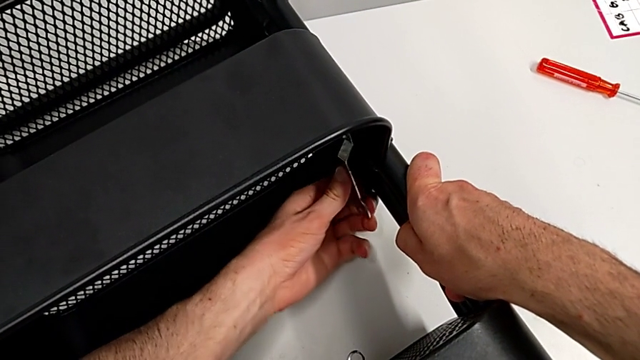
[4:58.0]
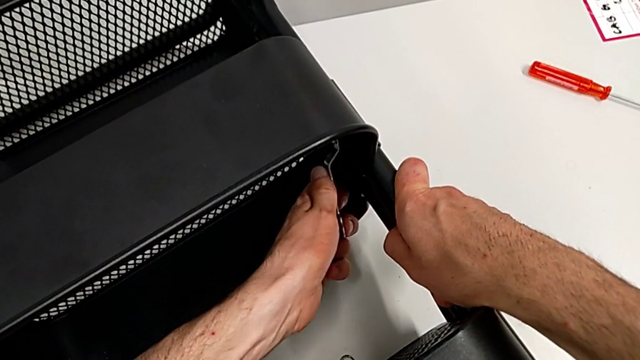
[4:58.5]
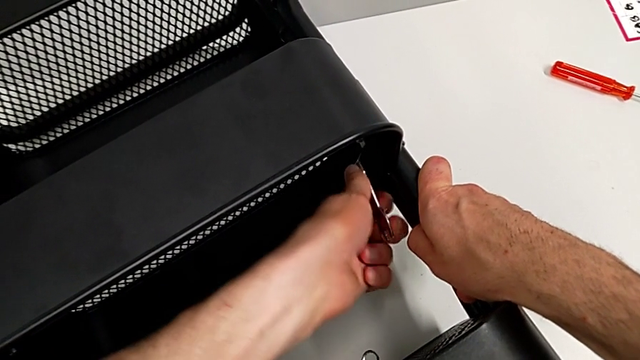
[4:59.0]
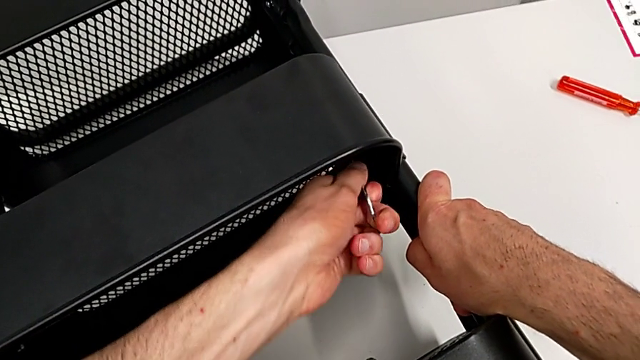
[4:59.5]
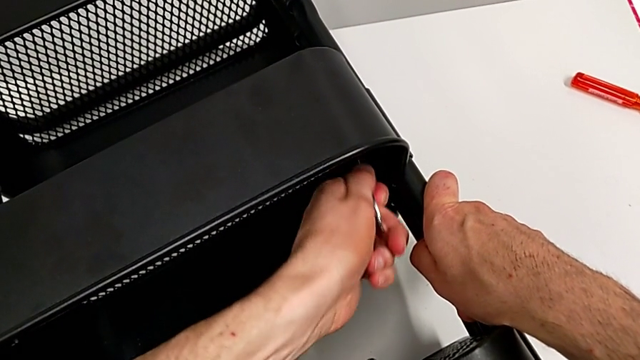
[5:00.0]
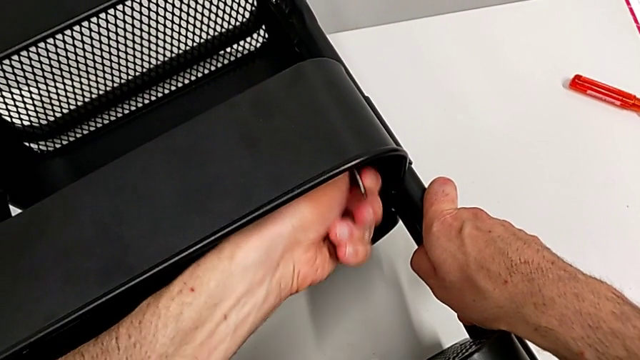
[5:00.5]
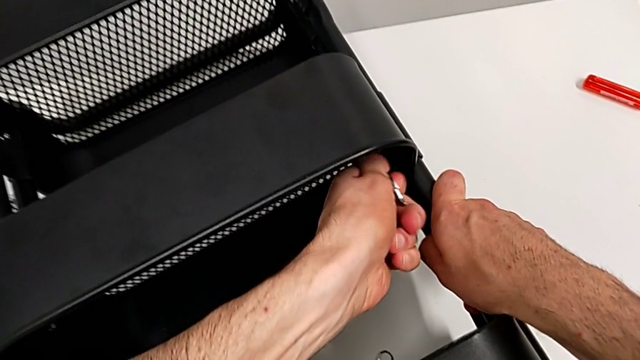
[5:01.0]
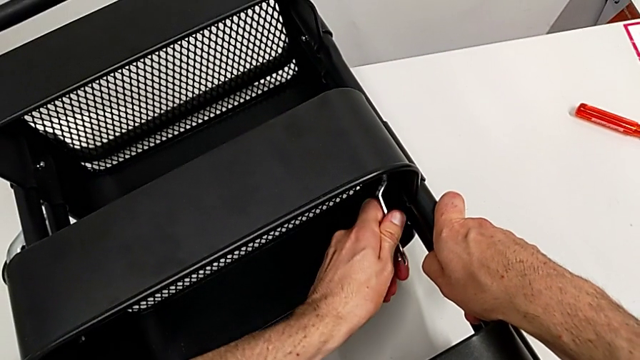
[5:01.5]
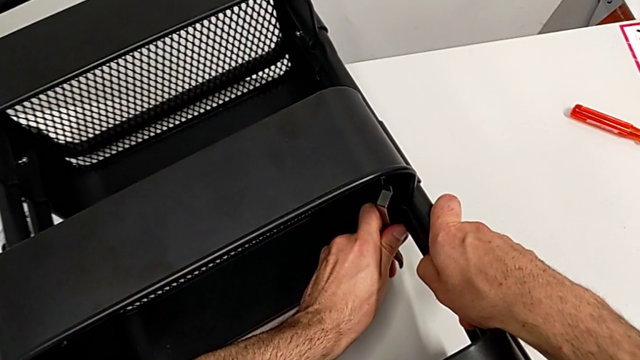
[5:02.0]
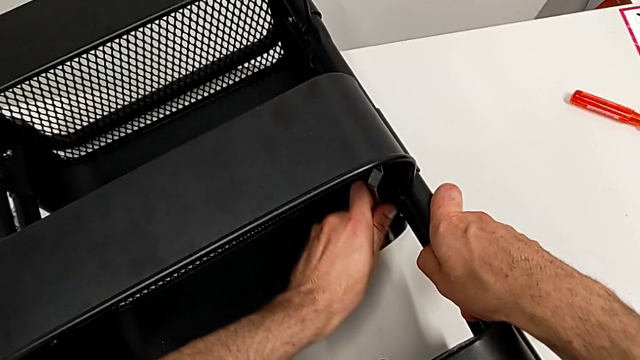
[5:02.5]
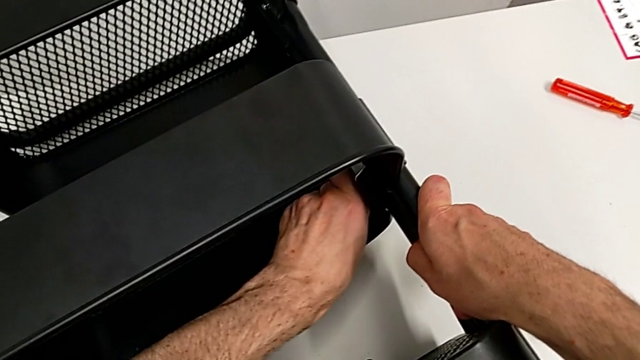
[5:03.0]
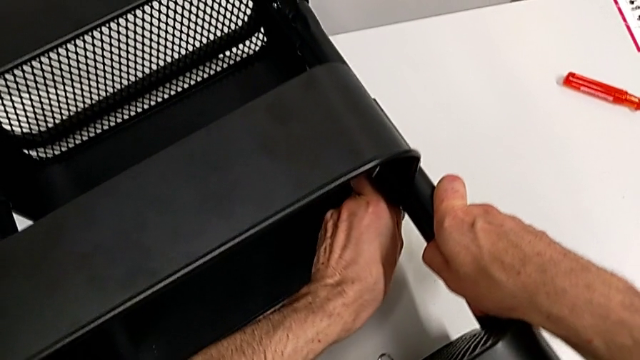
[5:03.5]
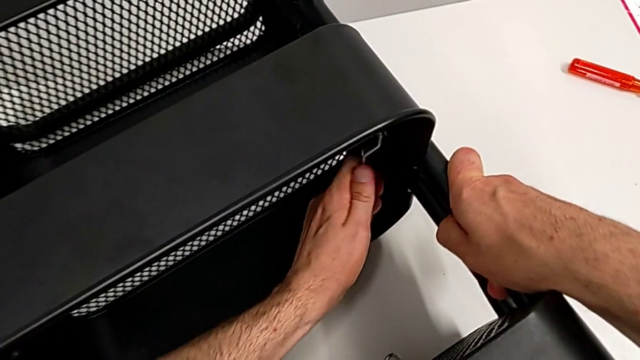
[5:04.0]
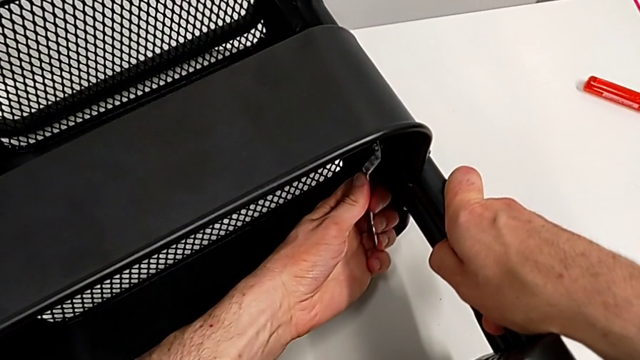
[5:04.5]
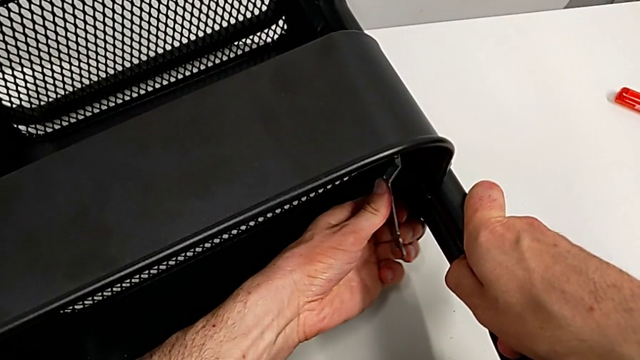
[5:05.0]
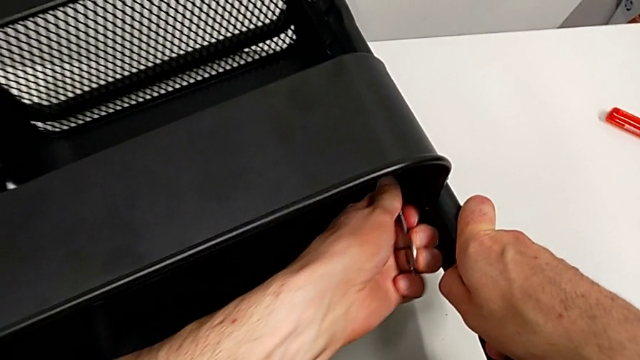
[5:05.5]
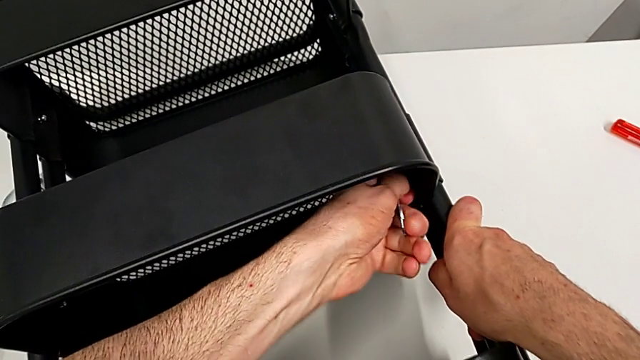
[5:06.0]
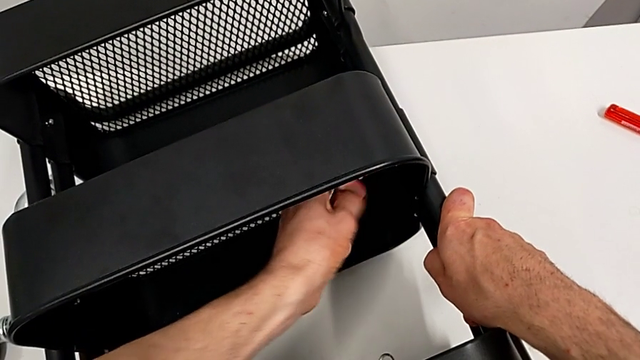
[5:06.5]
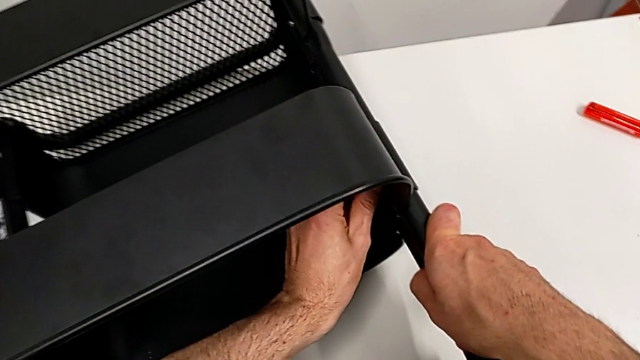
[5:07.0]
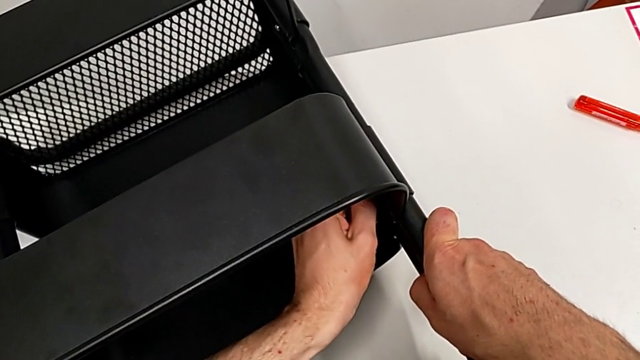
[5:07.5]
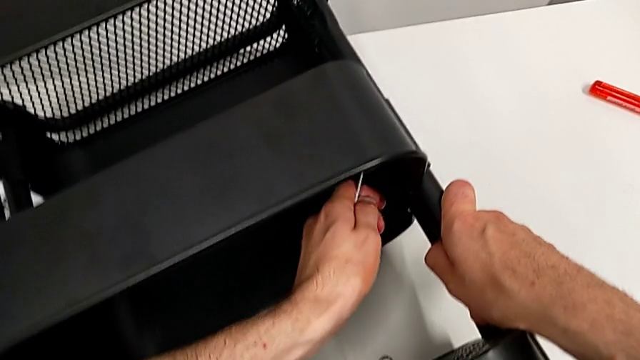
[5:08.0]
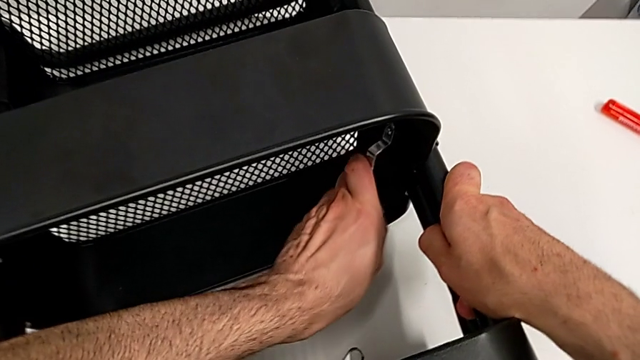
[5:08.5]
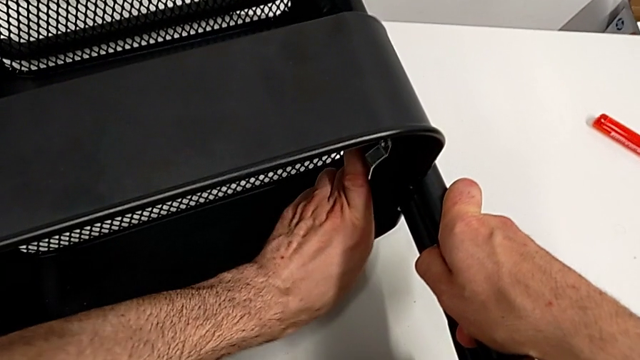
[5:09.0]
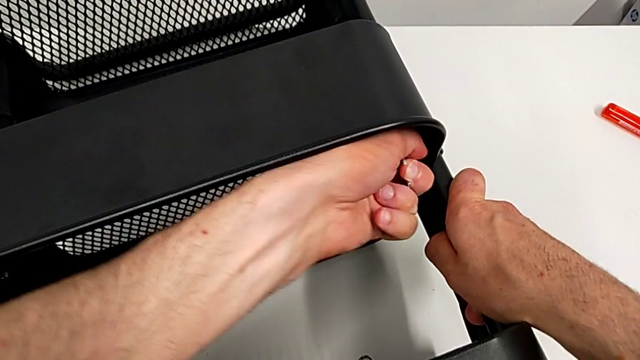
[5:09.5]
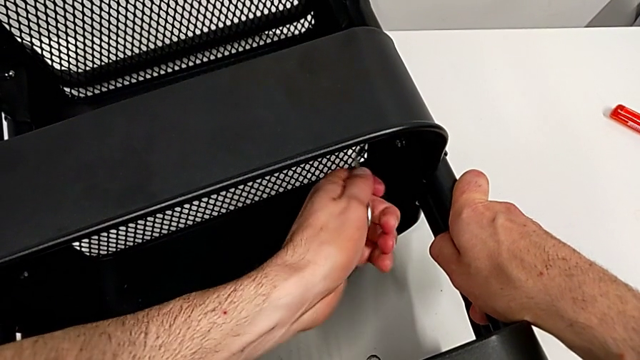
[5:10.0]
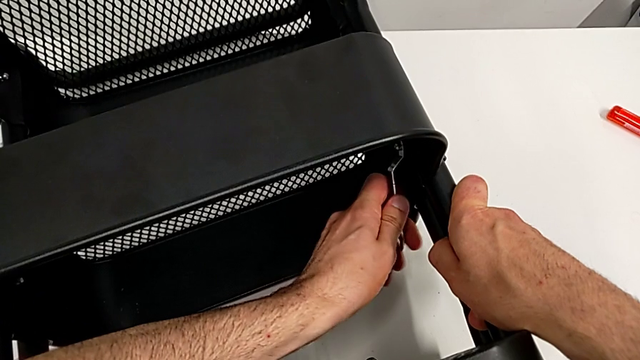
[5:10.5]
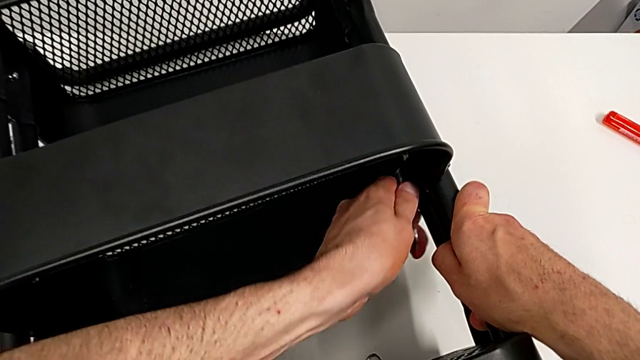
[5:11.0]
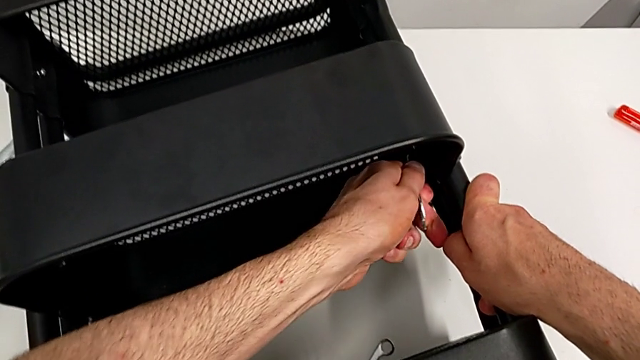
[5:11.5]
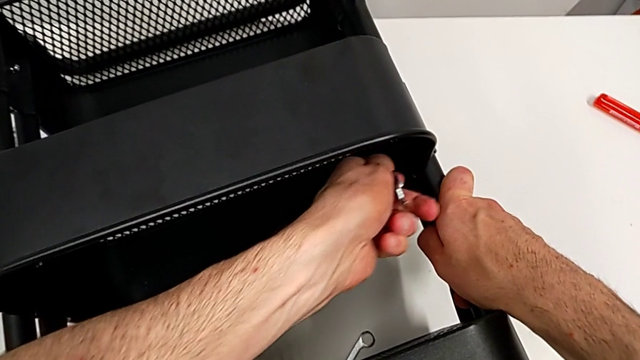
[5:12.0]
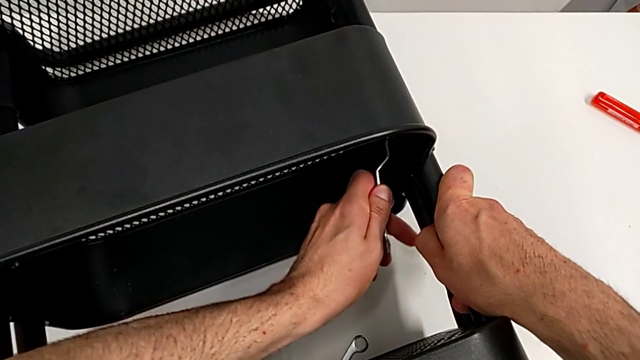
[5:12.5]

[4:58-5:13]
The camera wearer is disassembling the middle grid tray. They keep unscrewing the hexagon cap nut.

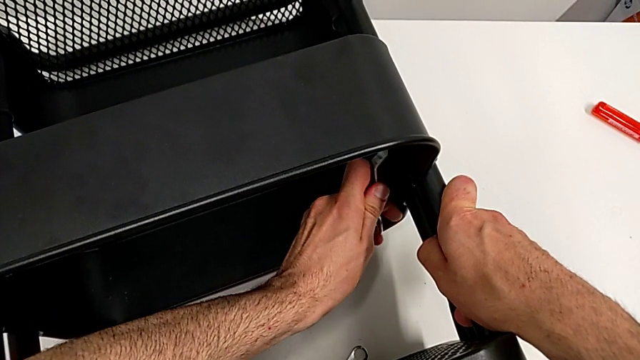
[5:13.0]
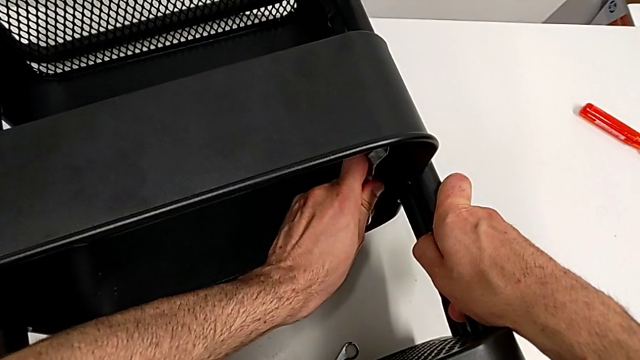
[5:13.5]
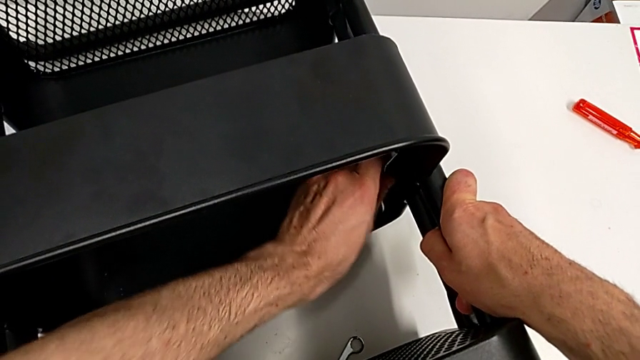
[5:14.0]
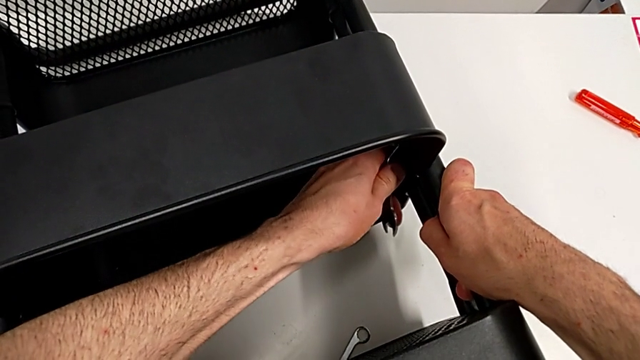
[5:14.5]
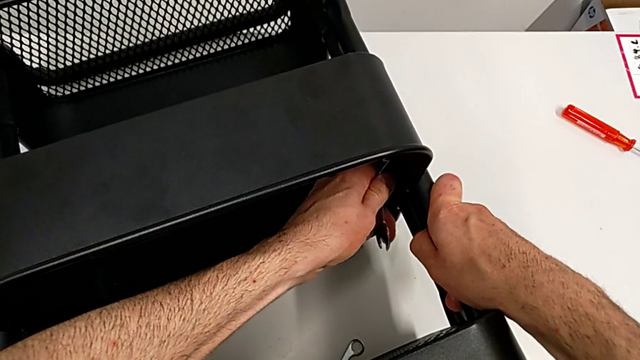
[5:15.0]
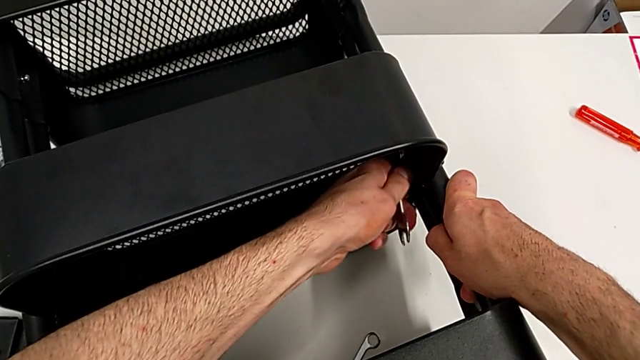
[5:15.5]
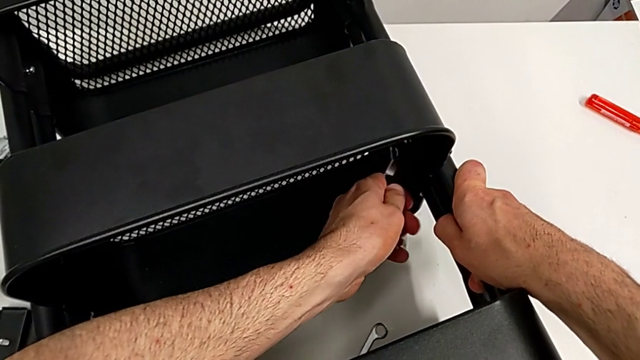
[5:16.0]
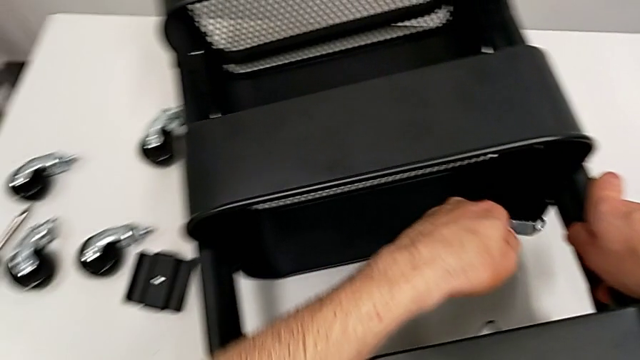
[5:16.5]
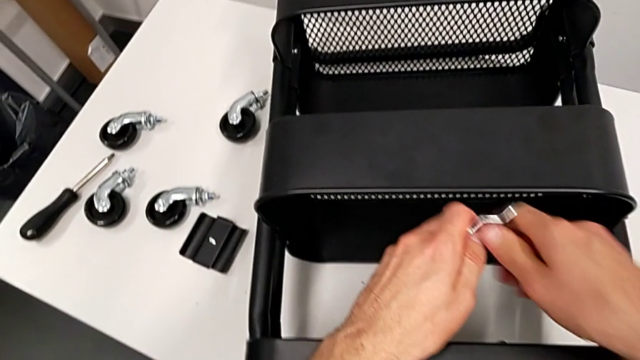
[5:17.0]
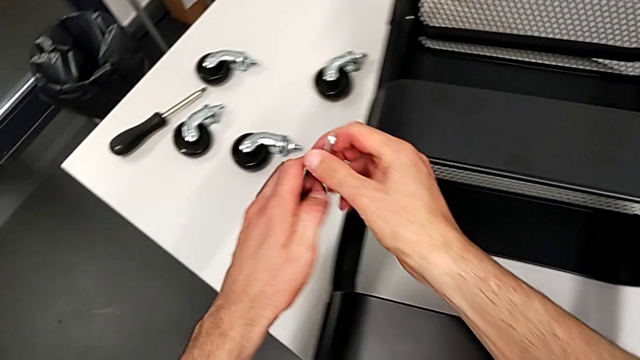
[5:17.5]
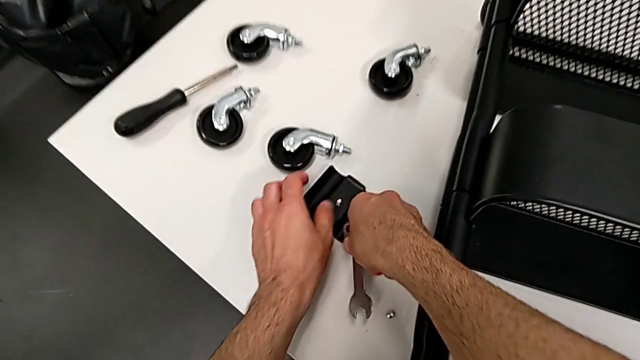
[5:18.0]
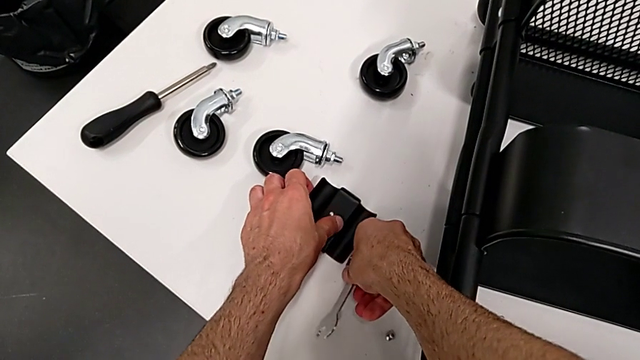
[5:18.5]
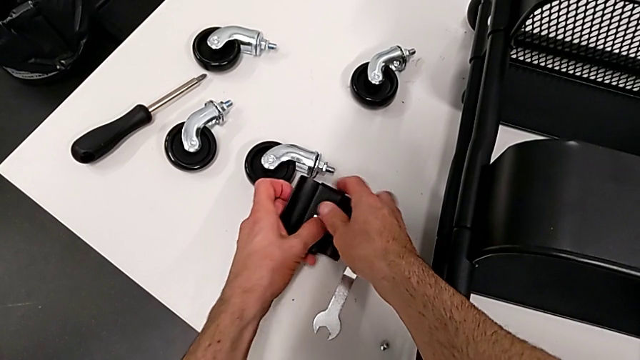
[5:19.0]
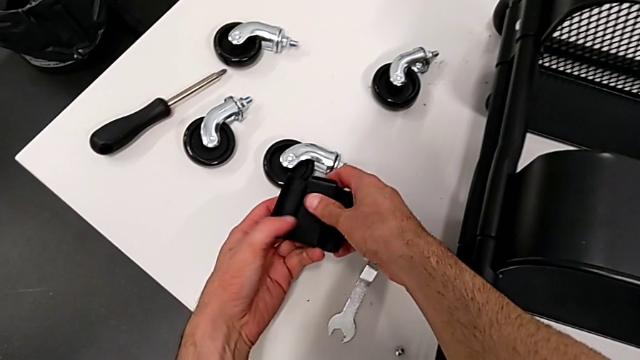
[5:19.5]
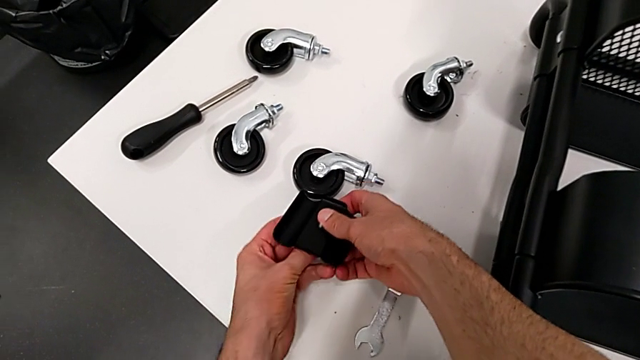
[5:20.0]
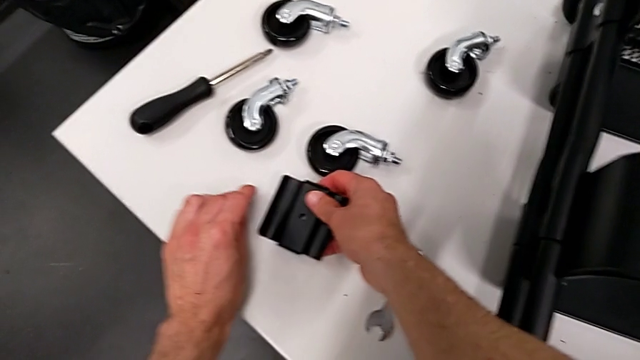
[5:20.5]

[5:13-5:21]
The camera wearer is disassembling the middle grid tray. They keep unscrewing the hexagon cap nut, hold the hexagonal wrench, place it and grab the bracket.
